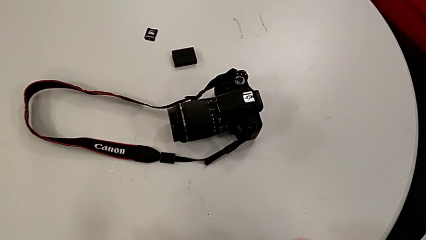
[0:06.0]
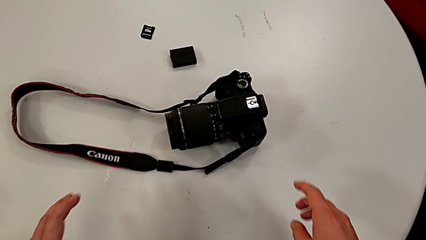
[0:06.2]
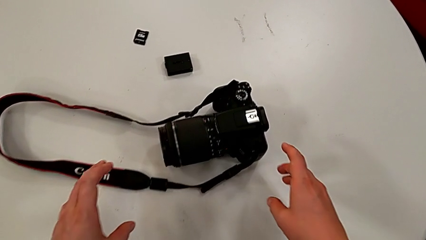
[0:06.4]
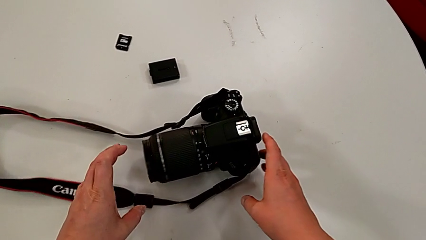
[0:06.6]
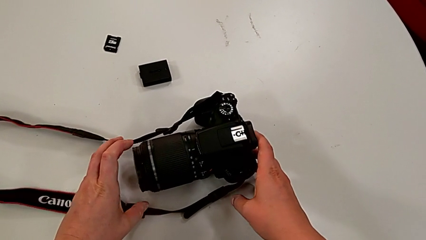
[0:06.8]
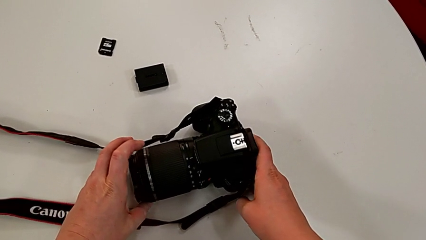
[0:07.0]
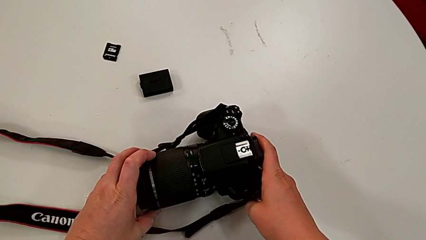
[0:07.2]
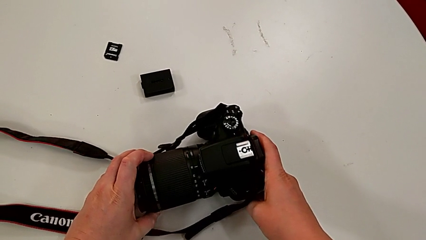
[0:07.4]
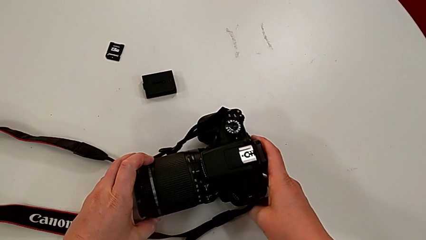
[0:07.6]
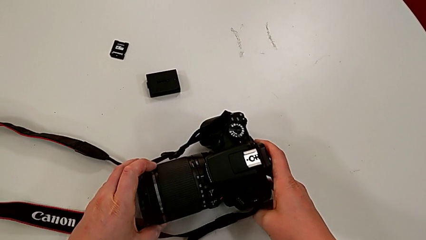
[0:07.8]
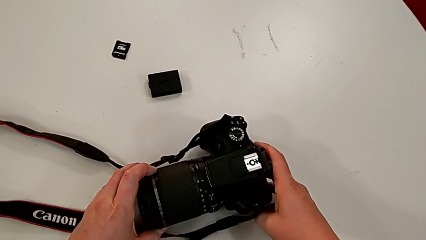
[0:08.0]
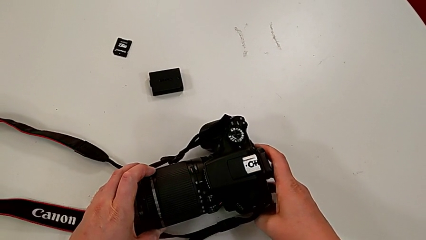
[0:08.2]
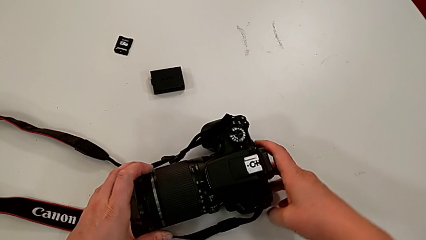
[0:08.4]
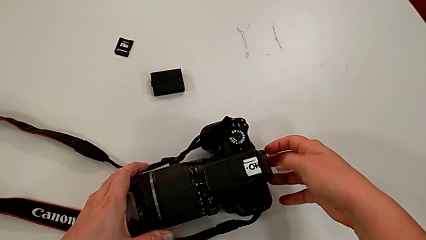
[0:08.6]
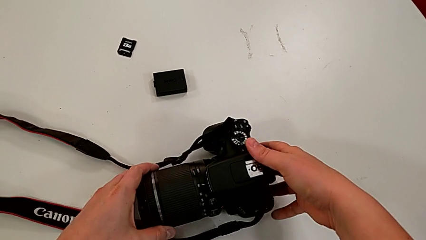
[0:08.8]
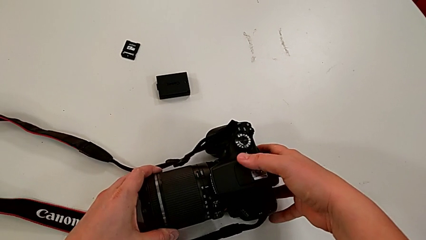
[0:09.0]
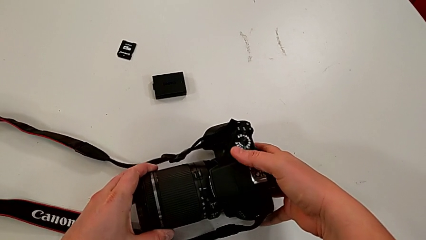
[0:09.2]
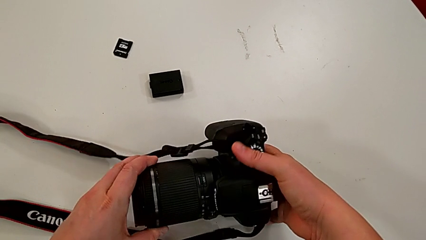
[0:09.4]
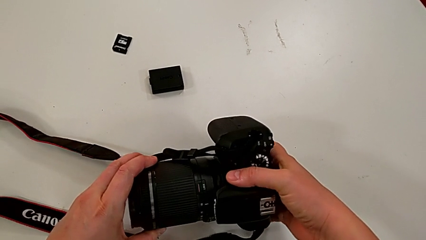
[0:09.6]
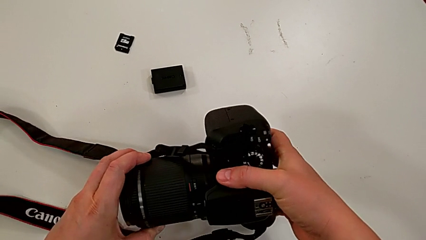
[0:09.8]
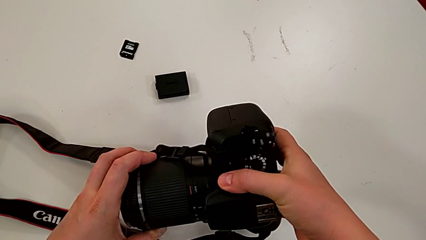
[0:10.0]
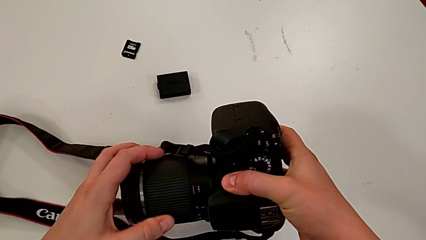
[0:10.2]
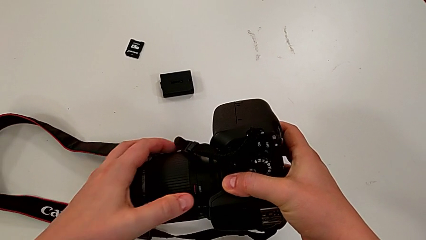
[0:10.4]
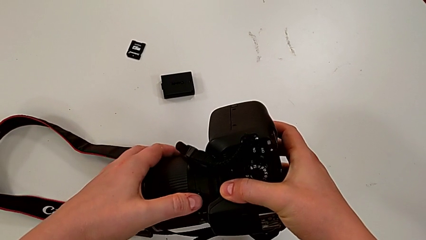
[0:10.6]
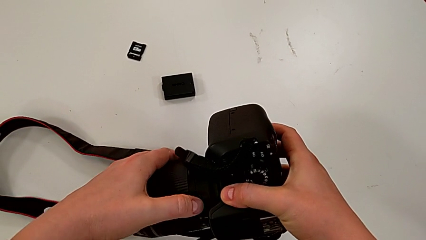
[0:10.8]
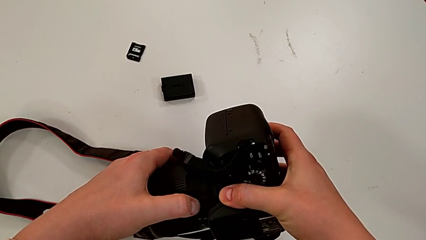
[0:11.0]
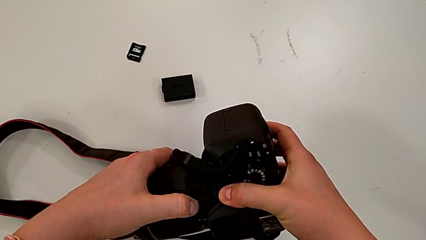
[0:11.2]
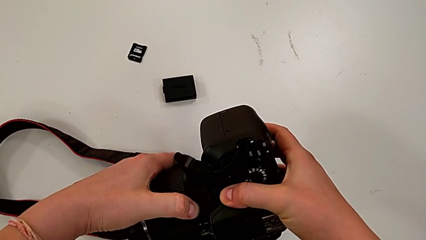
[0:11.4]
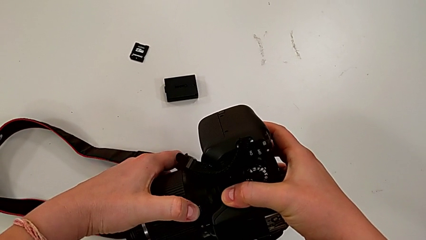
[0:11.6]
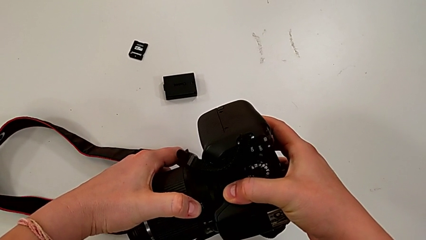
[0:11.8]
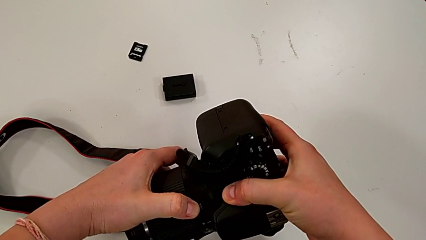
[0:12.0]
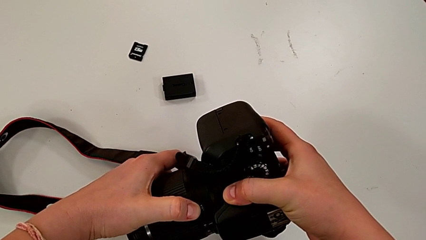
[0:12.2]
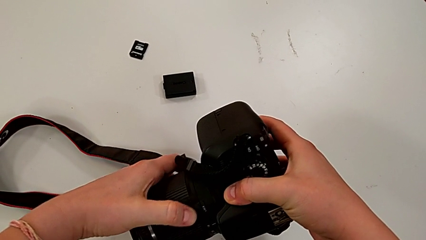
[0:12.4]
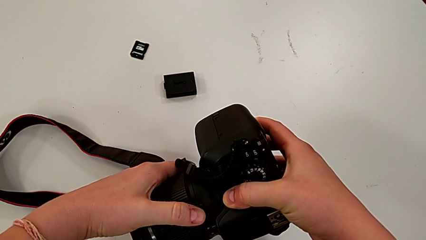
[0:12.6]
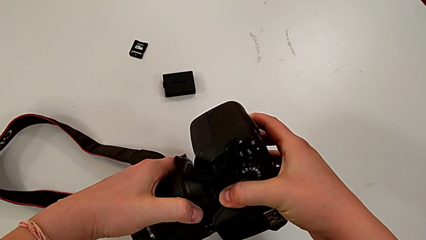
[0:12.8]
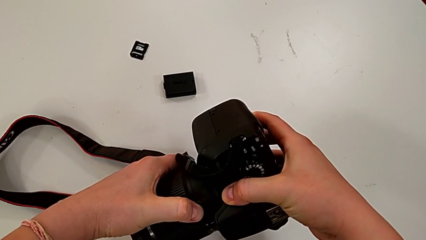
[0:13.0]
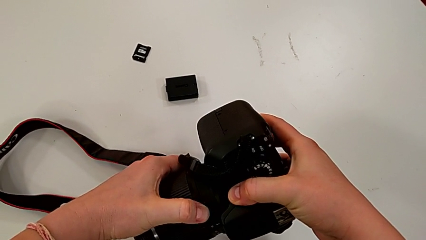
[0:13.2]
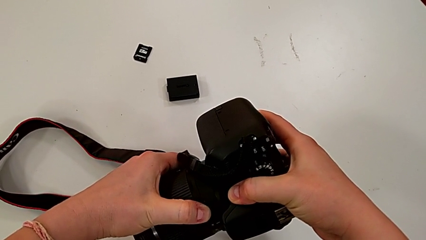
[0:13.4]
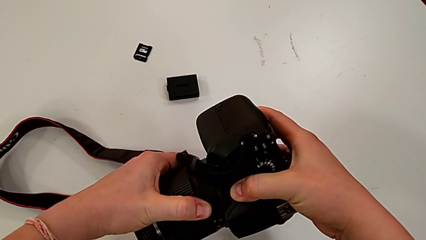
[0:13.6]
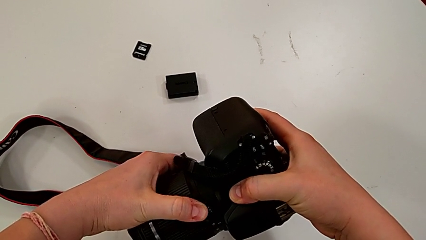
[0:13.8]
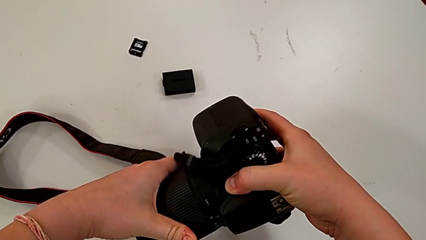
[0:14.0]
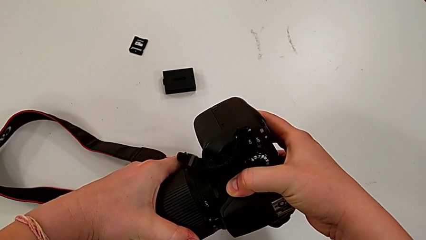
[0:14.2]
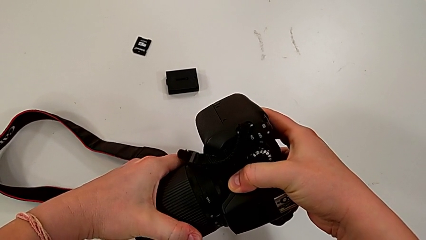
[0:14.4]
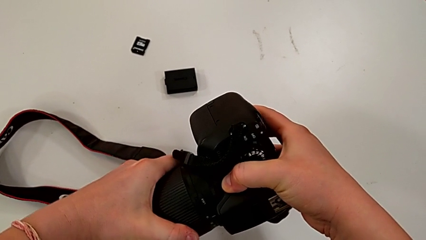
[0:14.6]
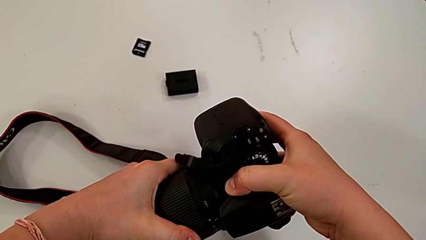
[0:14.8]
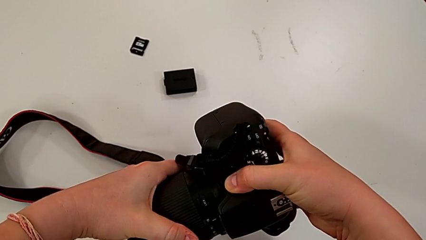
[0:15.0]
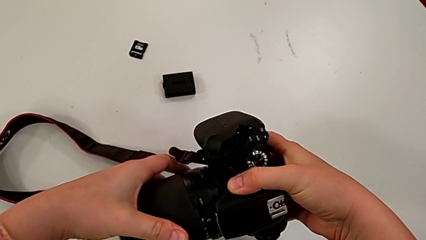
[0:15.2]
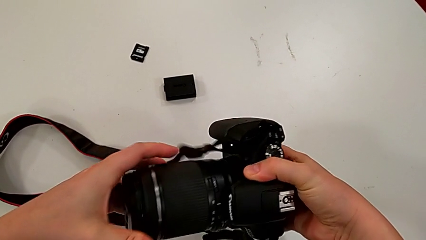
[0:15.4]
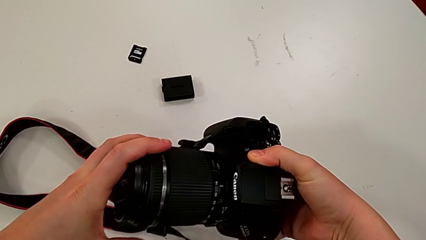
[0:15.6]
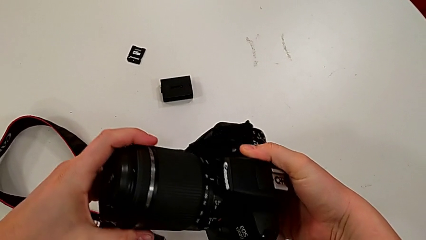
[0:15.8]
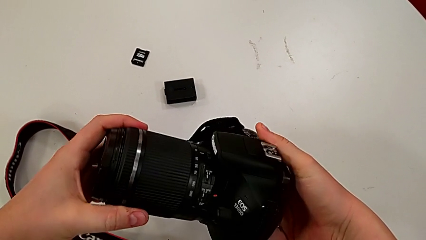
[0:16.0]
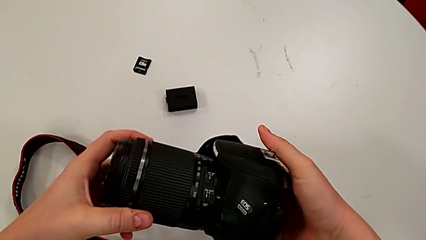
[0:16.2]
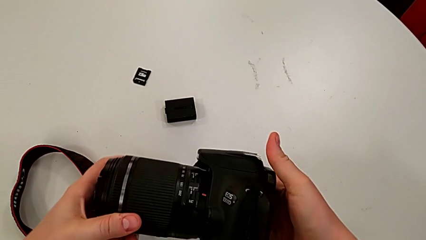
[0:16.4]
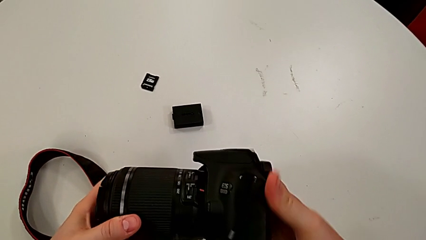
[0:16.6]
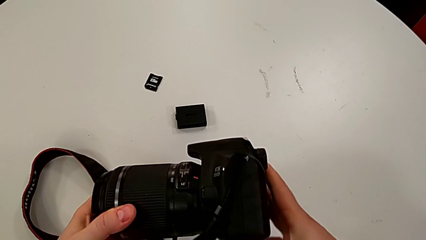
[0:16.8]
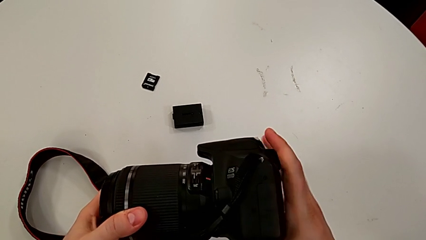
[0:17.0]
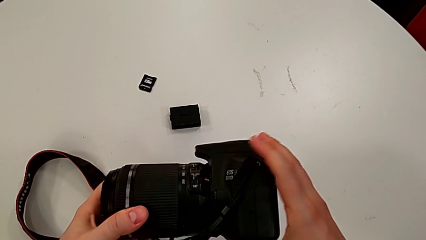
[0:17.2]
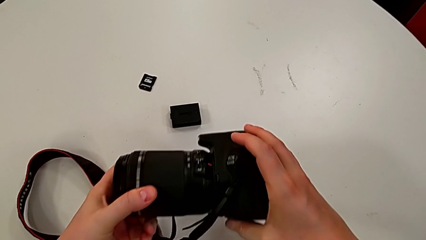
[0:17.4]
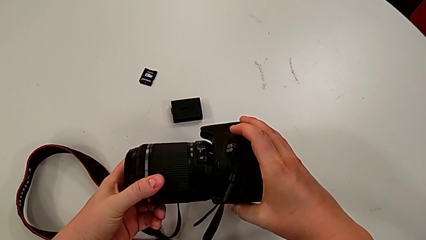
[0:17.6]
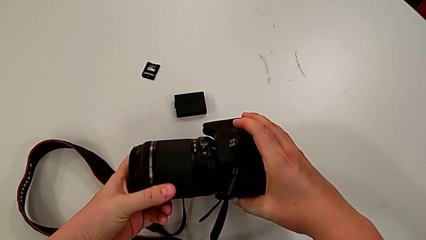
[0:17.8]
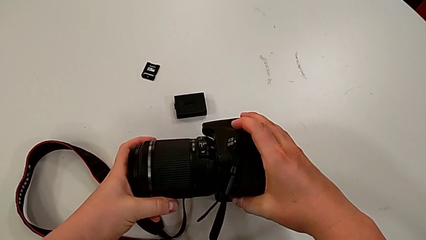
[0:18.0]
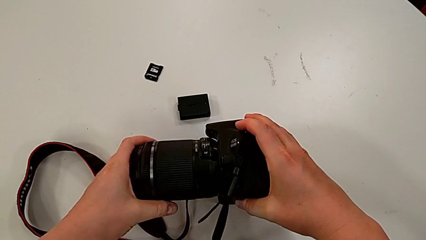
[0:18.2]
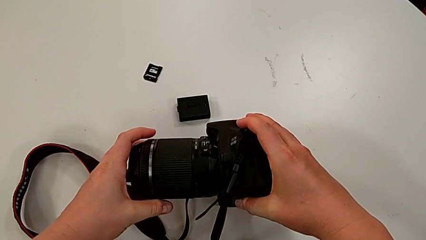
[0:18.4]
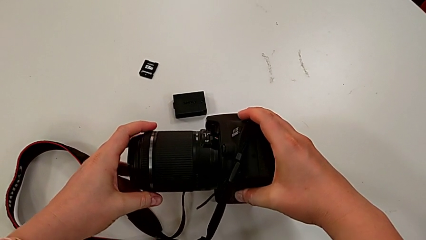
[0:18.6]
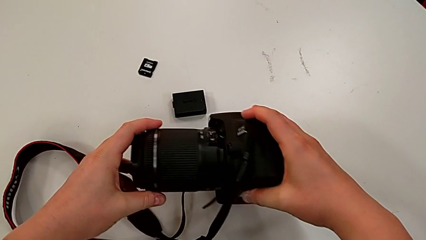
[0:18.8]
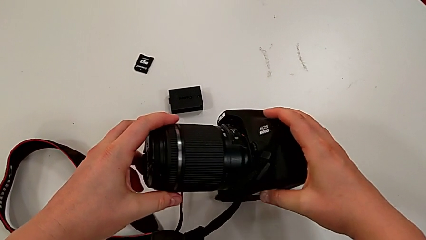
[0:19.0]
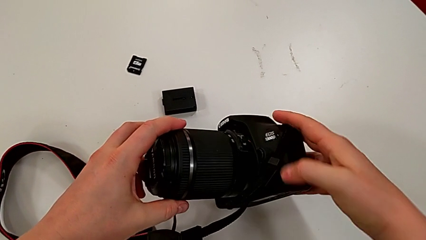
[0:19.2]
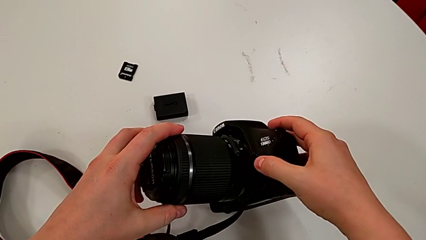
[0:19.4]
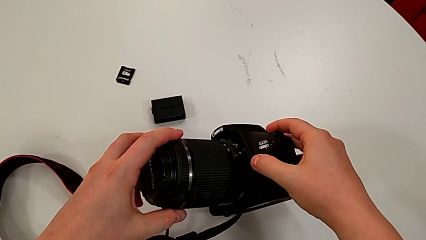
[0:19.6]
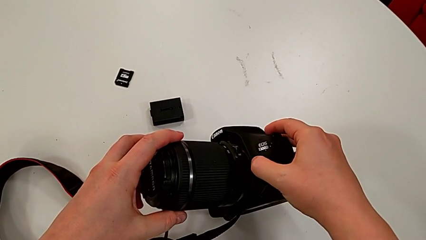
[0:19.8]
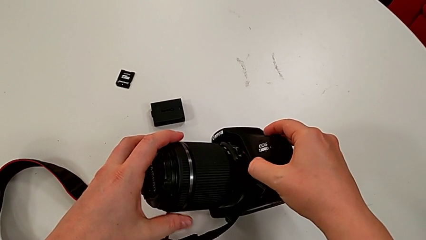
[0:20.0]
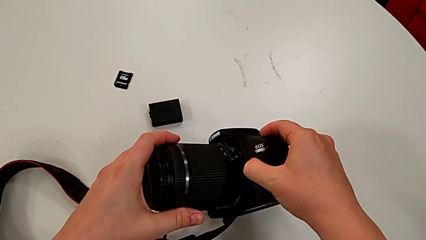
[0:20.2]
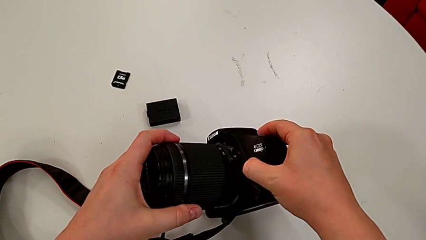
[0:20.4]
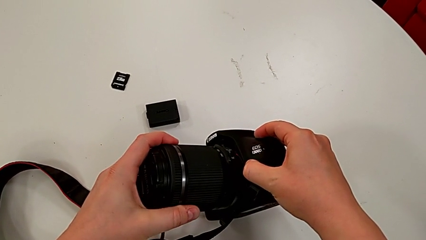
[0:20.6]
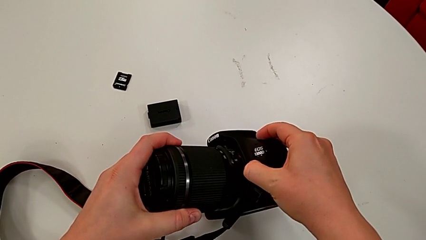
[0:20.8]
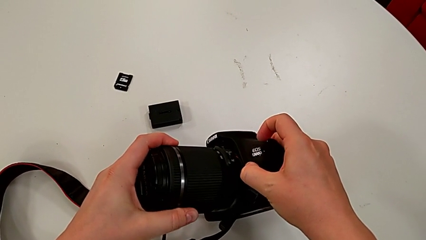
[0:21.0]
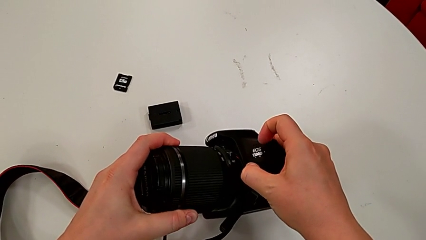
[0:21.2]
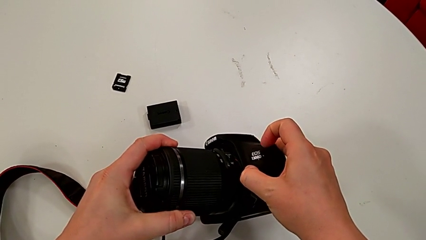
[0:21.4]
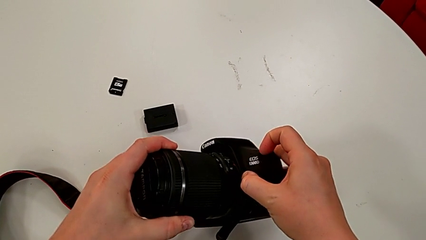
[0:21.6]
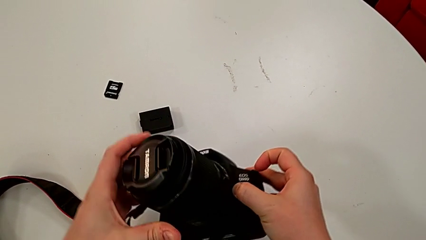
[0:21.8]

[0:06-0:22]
The camera wearer is detaching the lens of the camera. They grab the black DSLR, lift it, place it and rotate it. They wrongly pull the rounded lens, inspect the black DSLR, press the right button and begin to rotate the rounded lens.
